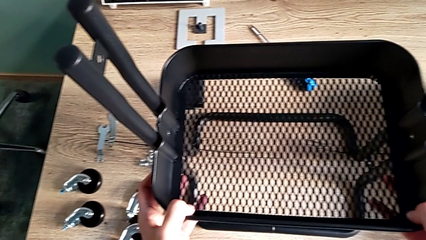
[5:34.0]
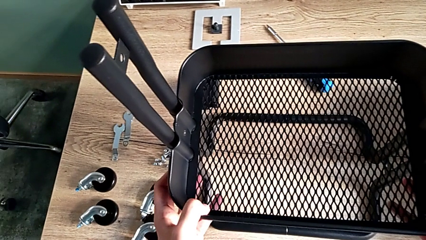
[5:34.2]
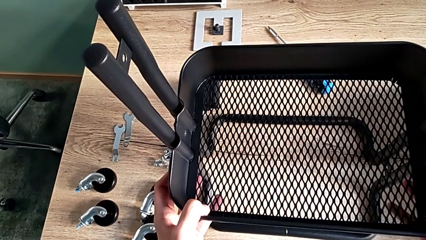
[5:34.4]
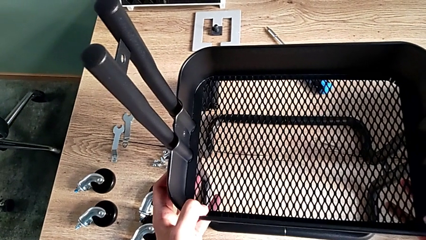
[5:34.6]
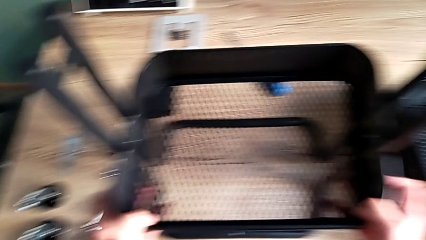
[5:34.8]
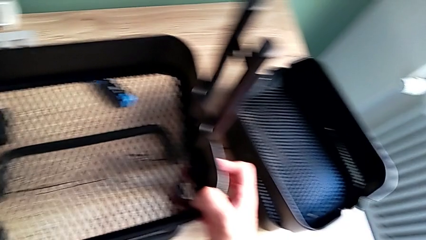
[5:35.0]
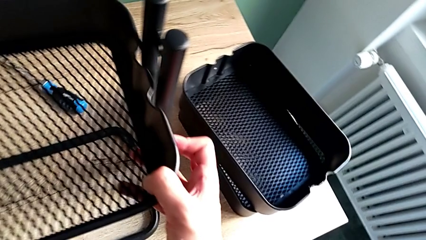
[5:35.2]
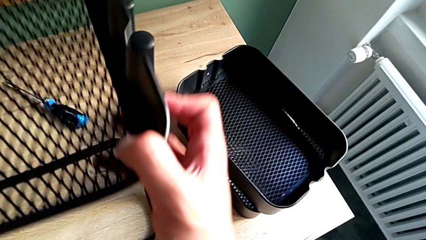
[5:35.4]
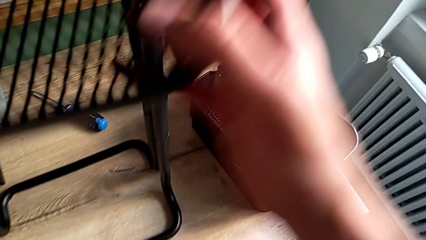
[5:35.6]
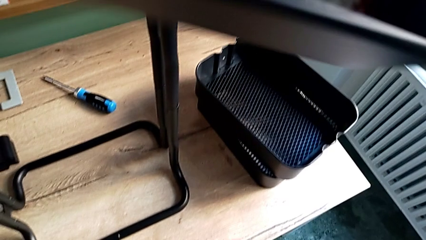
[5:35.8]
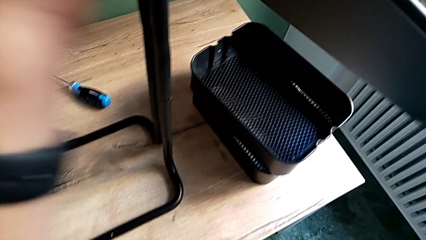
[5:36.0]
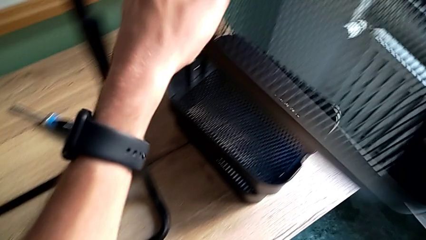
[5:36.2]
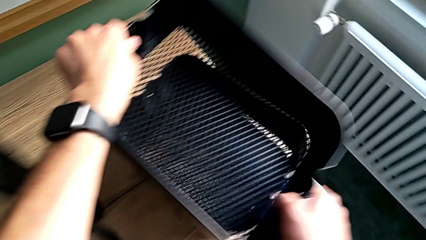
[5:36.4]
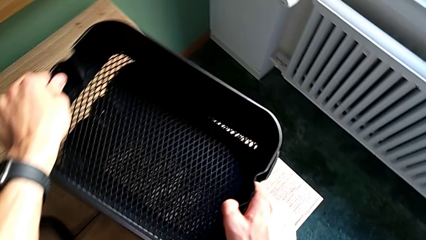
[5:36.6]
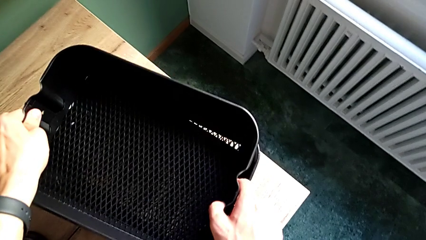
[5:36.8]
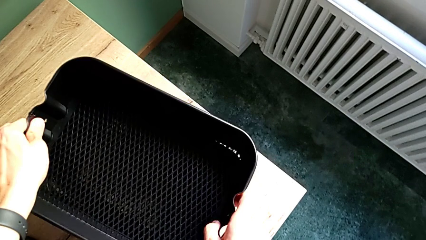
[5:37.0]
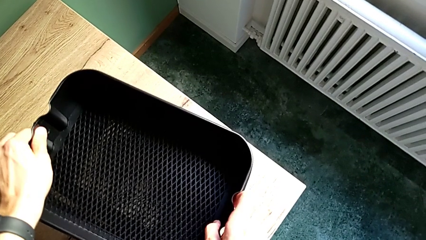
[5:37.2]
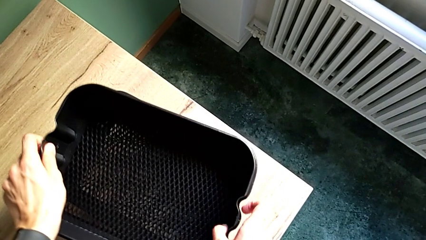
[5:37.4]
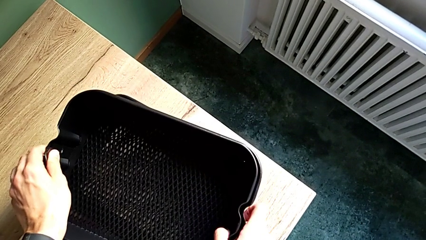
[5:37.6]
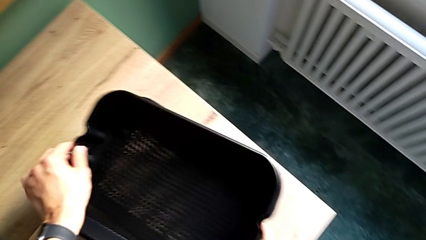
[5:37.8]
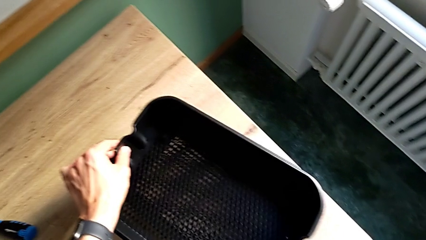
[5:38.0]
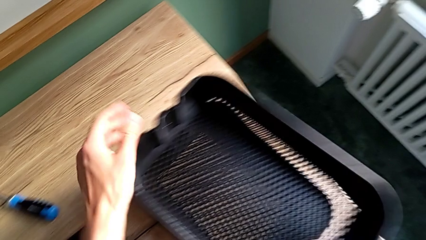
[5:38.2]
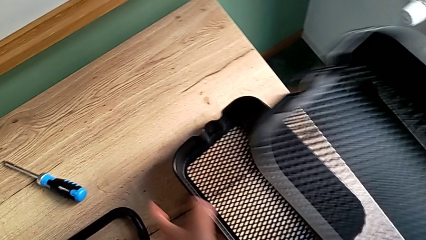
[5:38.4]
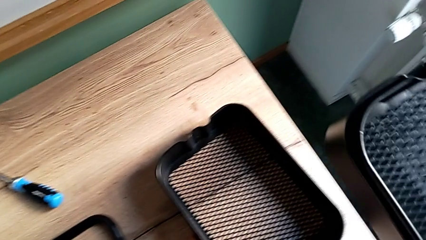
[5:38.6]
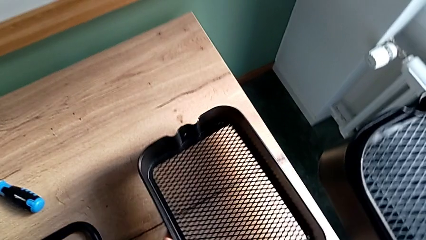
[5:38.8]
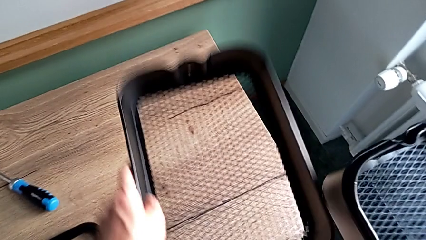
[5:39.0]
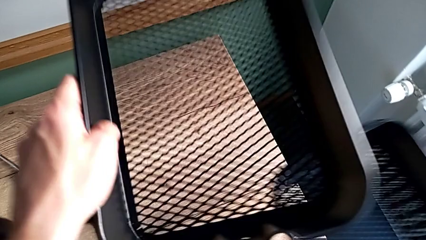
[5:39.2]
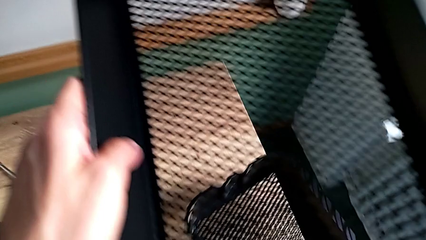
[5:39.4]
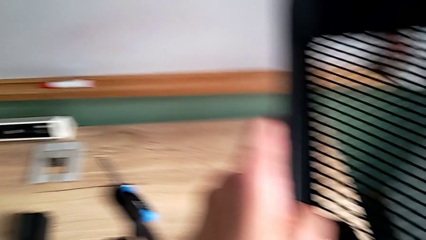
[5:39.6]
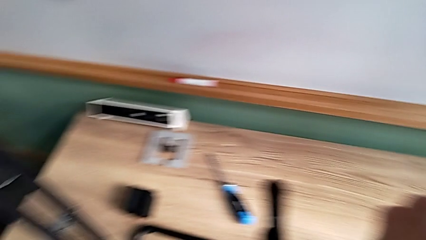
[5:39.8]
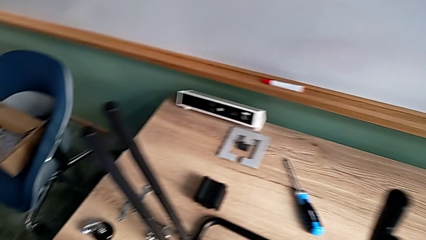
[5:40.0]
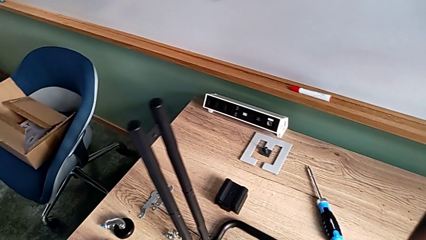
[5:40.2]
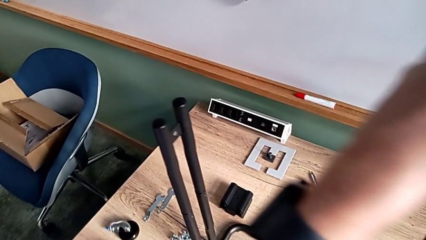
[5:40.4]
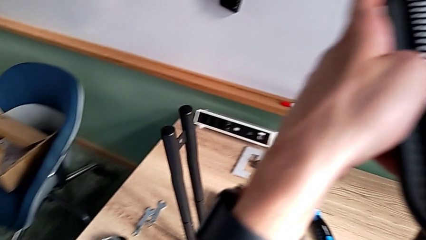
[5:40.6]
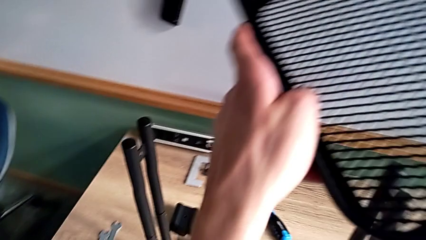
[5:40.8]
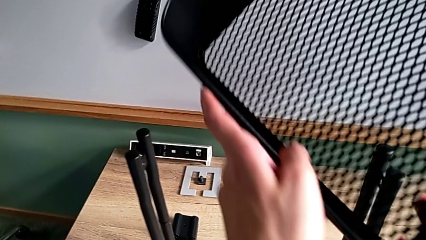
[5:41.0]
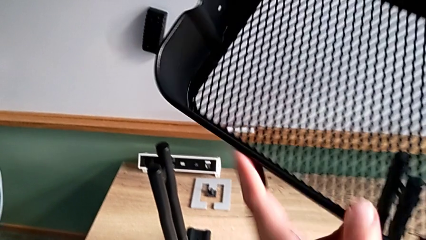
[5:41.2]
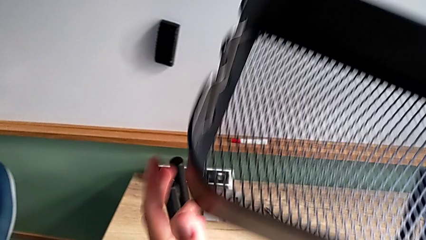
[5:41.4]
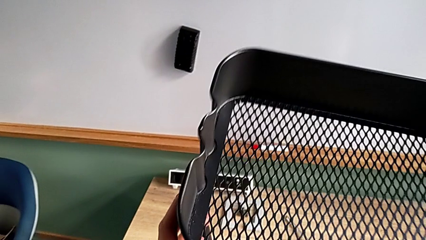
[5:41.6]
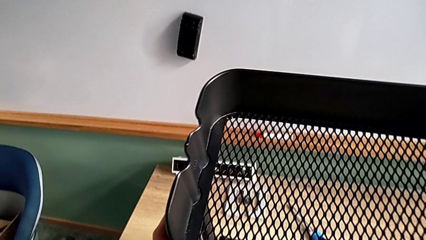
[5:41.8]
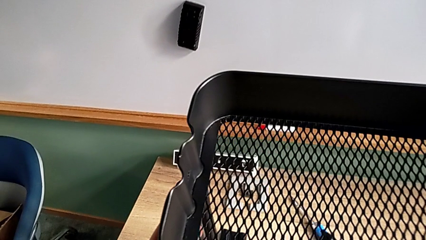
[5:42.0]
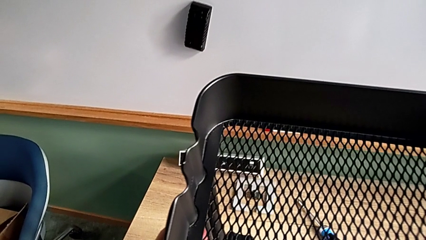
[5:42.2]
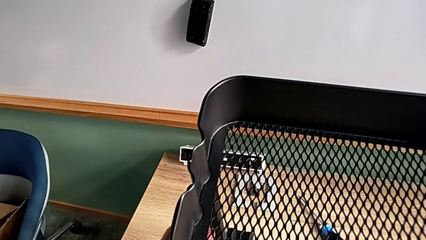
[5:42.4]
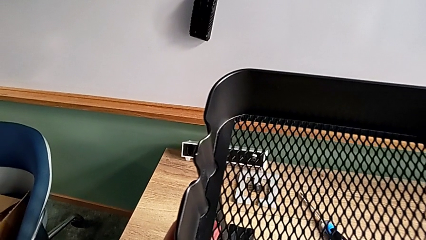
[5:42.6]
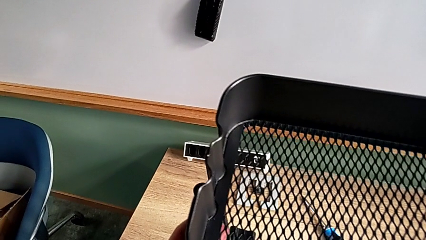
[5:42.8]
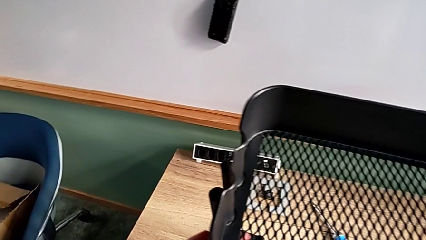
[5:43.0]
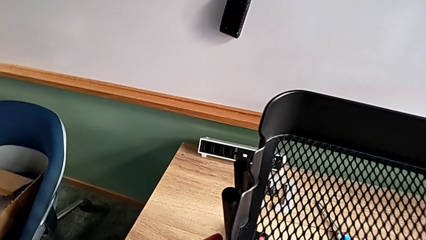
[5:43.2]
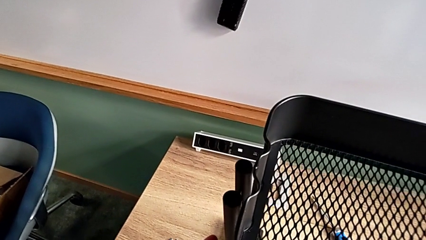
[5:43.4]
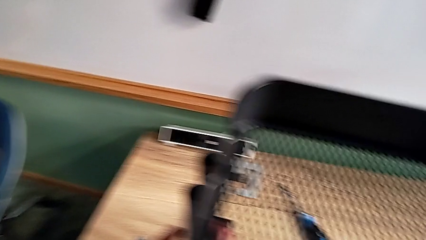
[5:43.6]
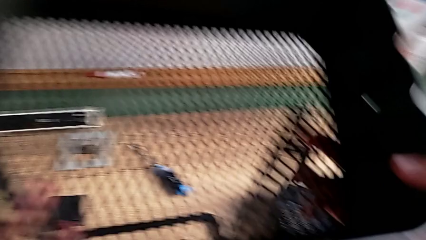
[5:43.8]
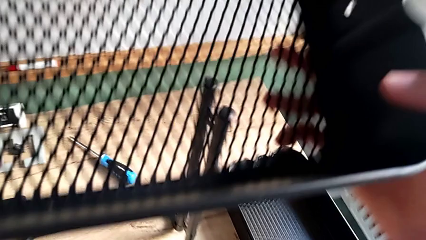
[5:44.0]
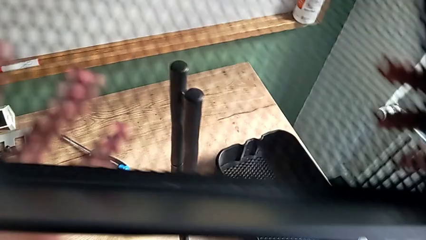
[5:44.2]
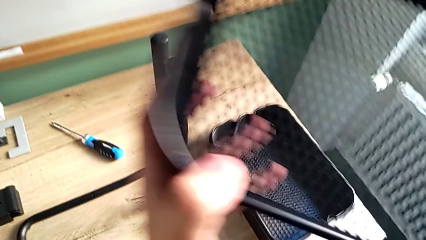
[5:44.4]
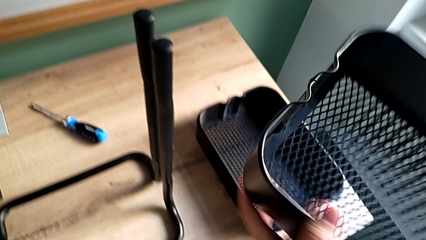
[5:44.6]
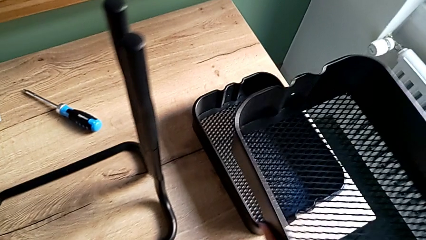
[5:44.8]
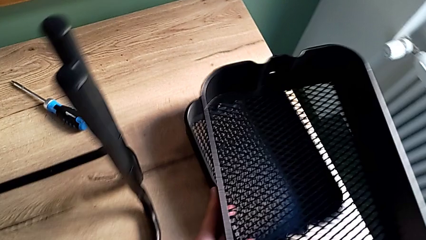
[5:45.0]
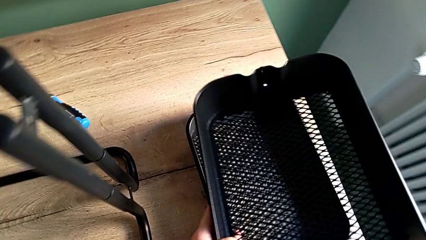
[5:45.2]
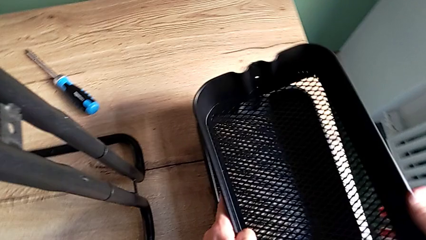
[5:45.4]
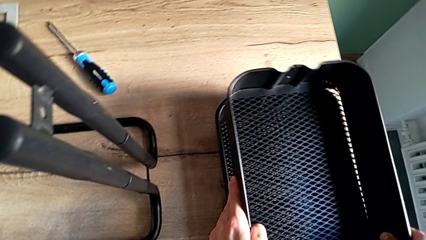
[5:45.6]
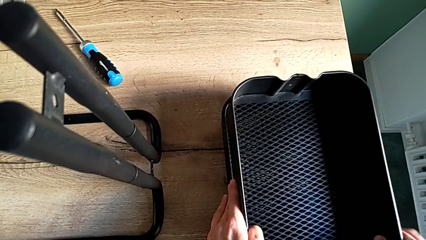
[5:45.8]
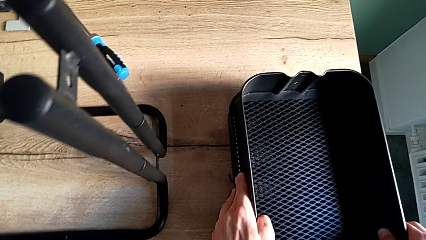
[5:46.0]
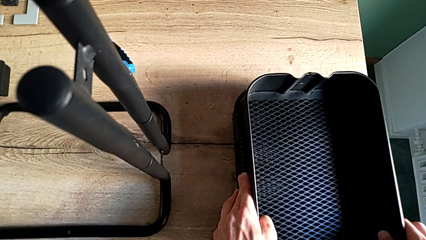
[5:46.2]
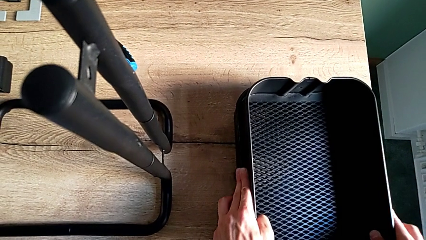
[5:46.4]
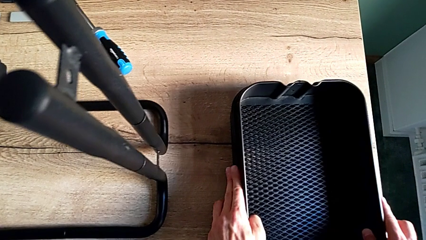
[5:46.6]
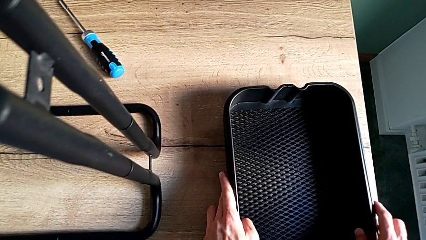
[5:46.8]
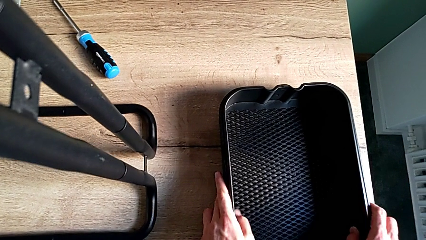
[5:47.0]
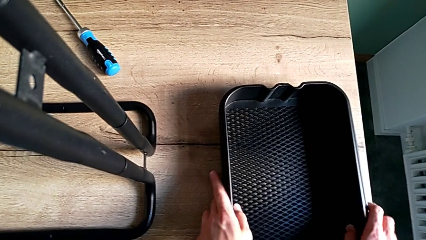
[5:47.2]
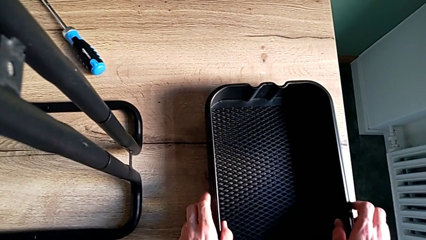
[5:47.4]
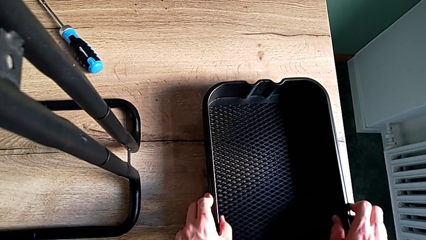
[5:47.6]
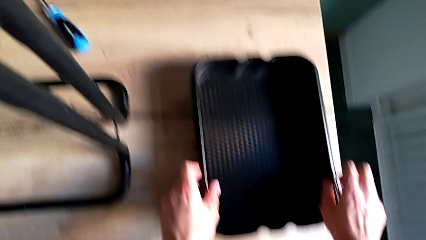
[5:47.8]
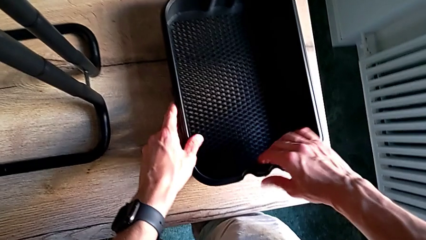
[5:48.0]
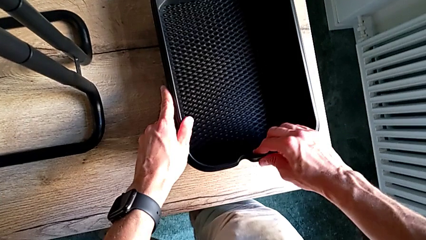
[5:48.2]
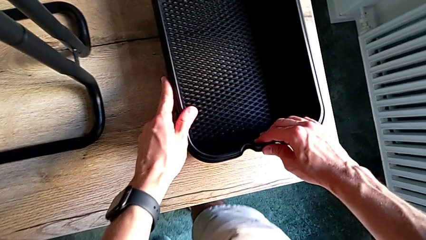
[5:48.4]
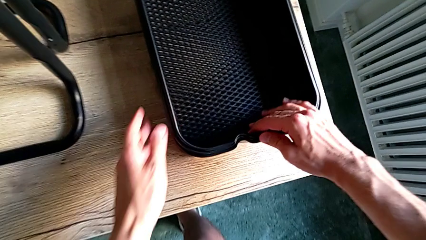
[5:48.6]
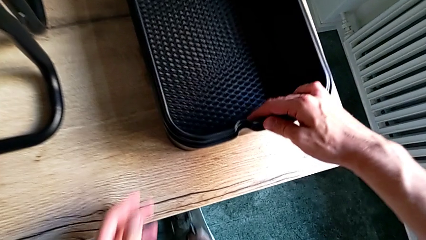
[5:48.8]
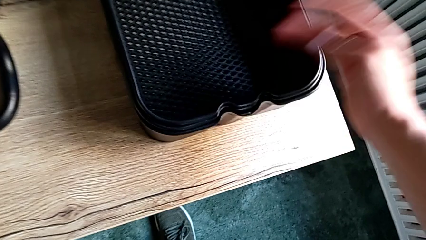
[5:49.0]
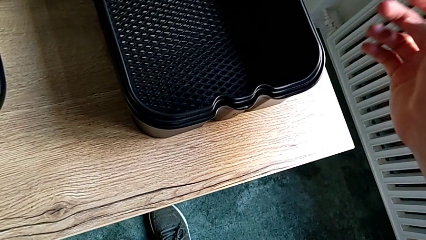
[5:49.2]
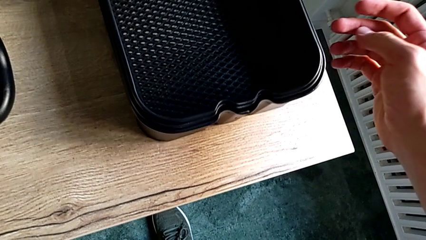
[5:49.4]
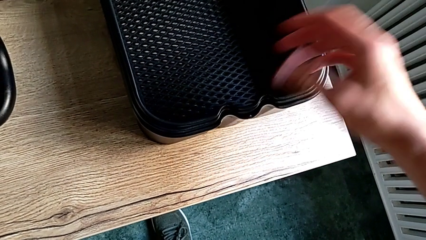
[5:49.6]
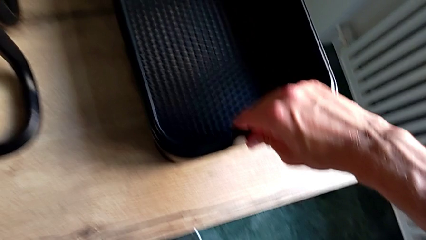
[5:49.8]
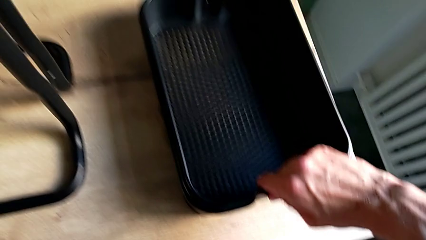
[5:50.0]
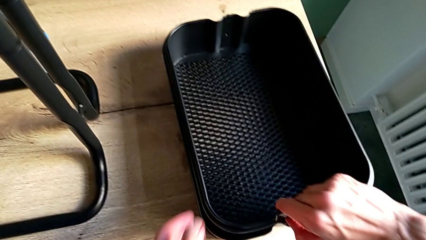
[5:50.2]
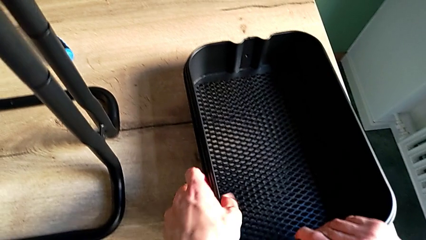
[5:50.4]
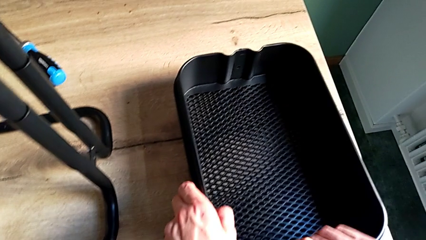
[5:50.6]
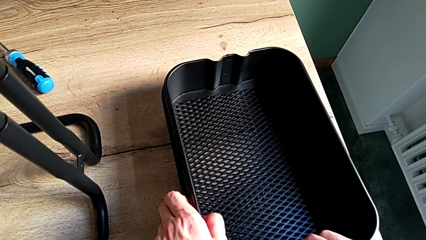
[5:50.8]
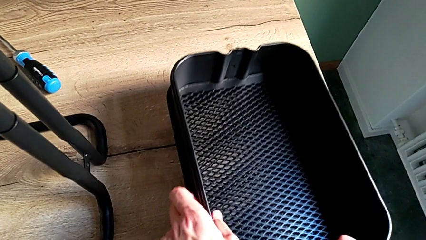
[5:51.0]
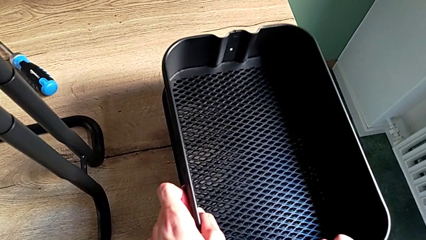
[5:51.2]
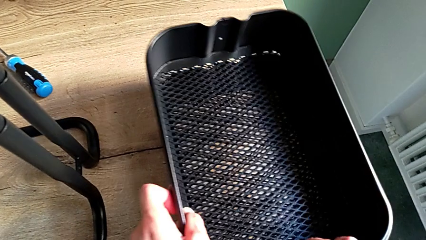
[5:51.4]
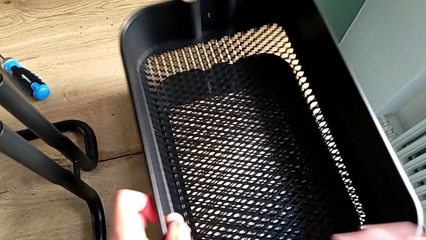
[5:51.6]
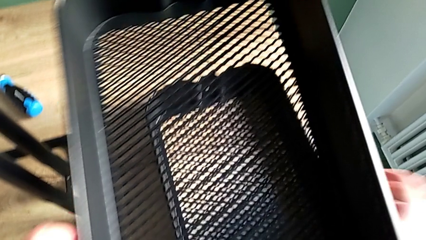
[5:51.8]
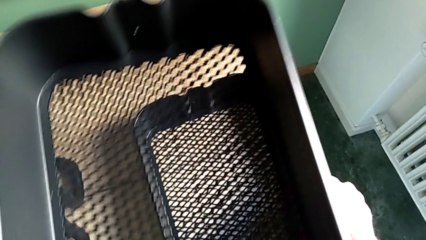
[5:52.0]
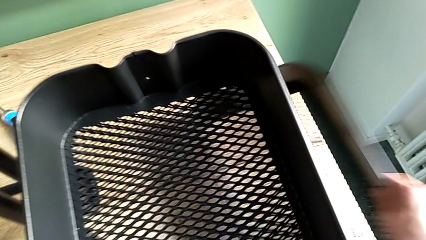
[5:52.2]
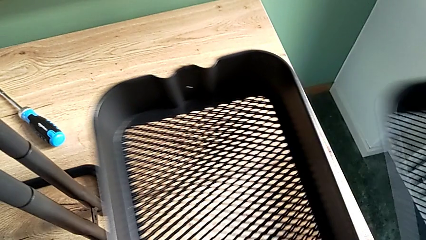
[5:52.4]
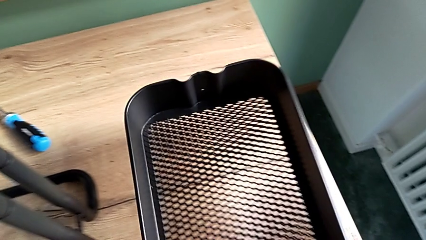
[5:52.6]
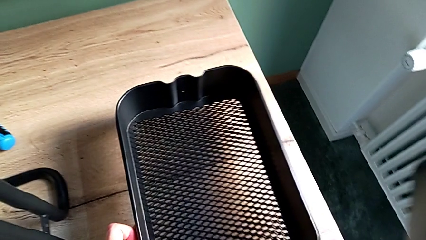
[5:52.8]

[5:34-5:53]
The camera wearer is assembling the bottom tray. They disassemble the middle grid tray, stack it, disassemble the large grid tray, wrongly place the grid tray, disassemble the little grid tray, stack it, inspect all the grid trays, disassemble the middle grid tray and grab the large grid tray.
